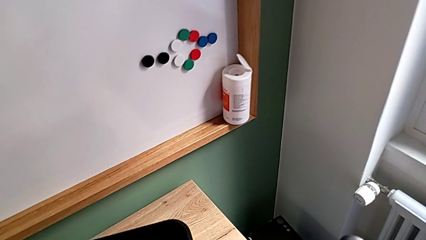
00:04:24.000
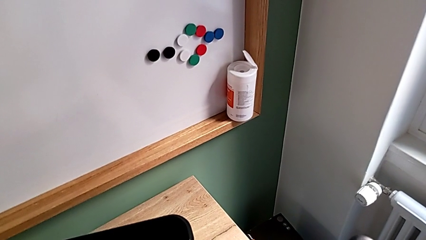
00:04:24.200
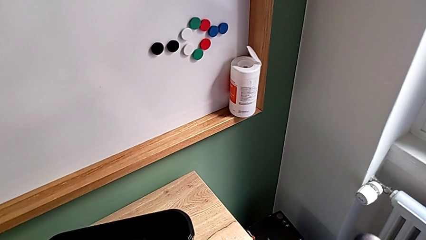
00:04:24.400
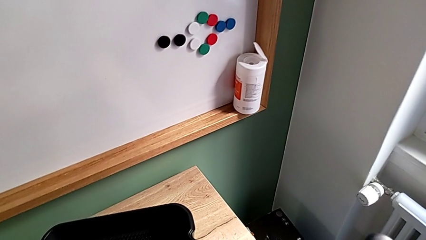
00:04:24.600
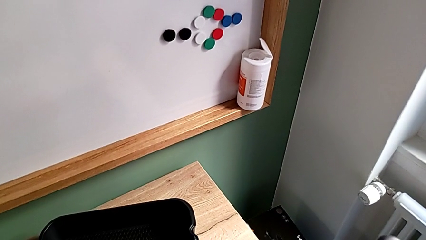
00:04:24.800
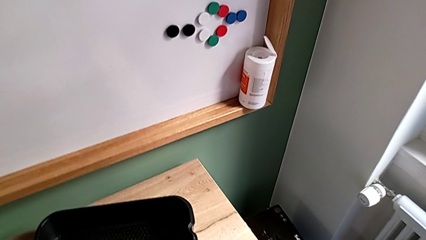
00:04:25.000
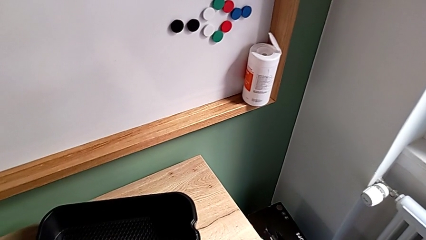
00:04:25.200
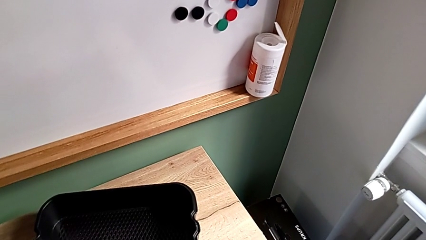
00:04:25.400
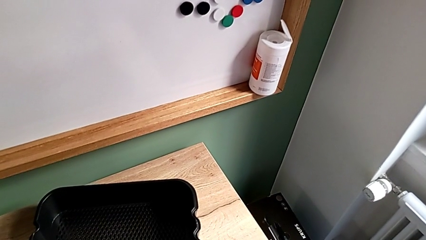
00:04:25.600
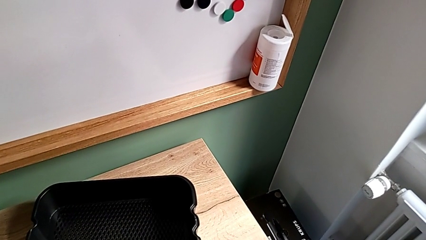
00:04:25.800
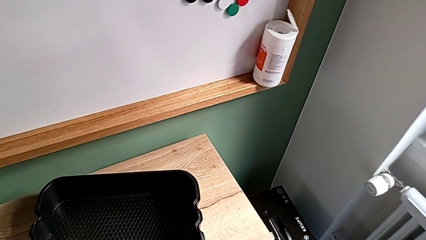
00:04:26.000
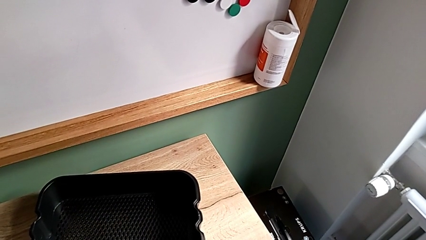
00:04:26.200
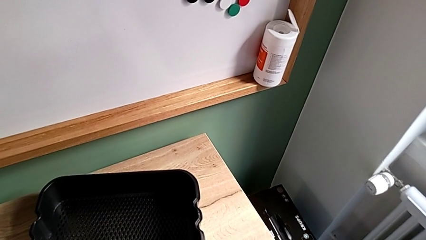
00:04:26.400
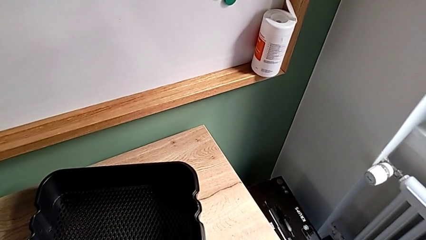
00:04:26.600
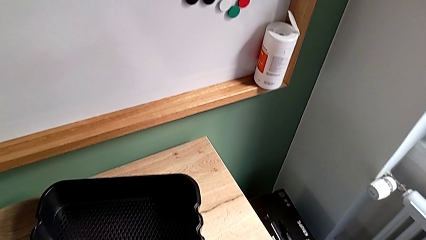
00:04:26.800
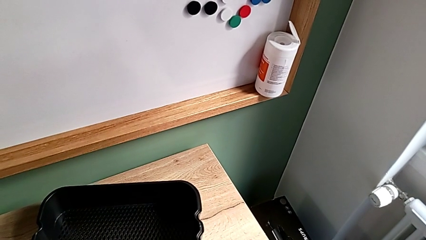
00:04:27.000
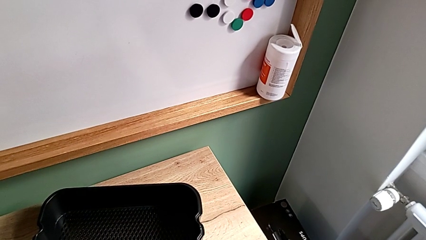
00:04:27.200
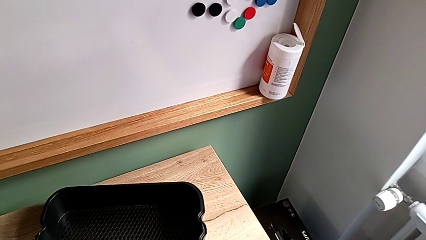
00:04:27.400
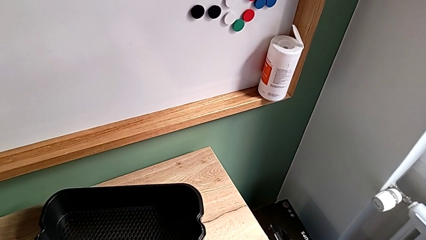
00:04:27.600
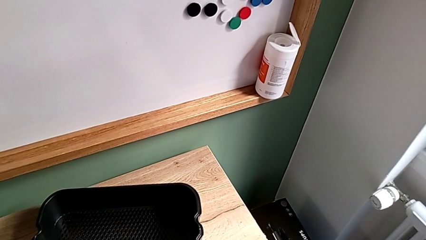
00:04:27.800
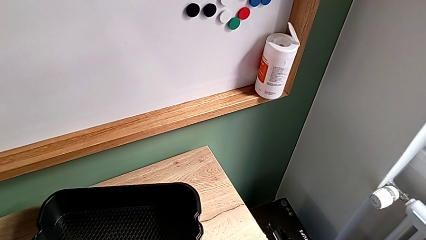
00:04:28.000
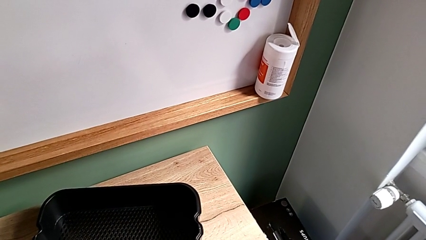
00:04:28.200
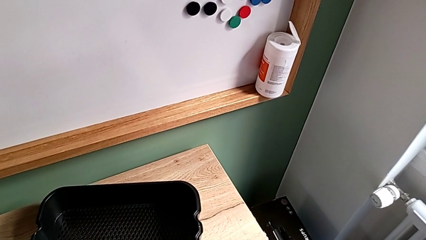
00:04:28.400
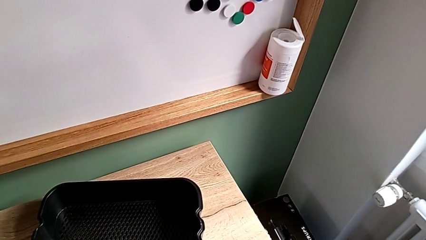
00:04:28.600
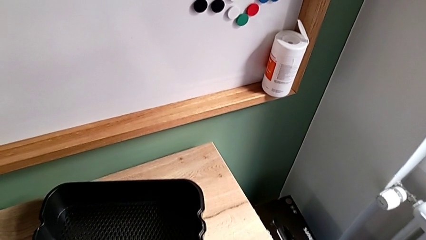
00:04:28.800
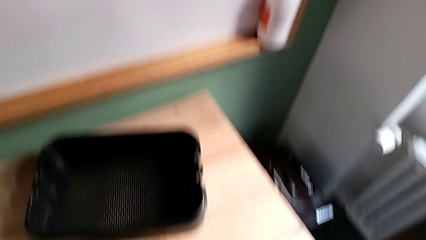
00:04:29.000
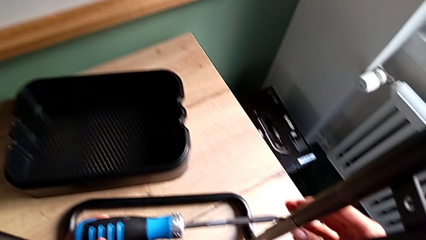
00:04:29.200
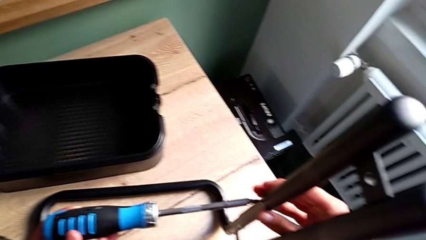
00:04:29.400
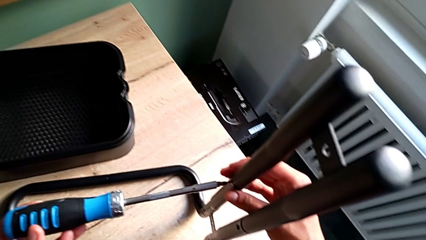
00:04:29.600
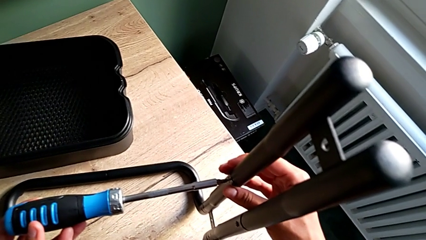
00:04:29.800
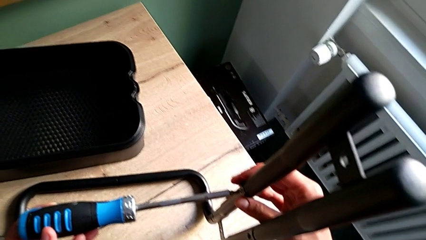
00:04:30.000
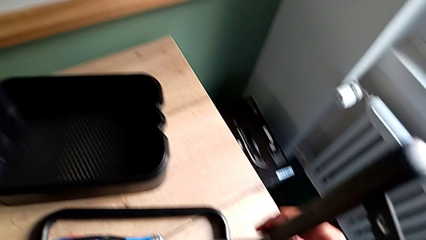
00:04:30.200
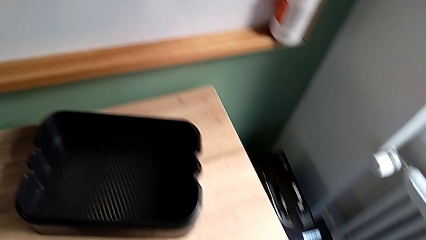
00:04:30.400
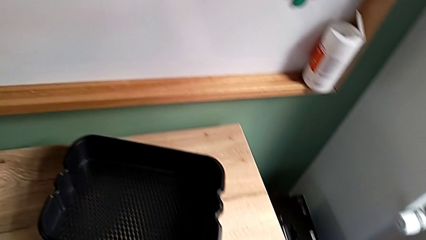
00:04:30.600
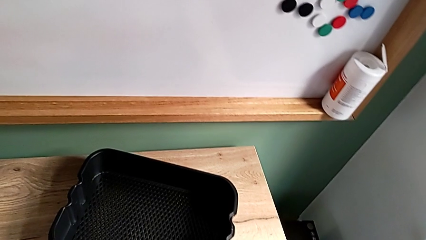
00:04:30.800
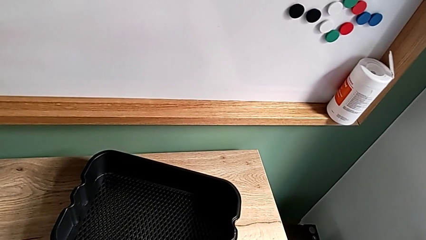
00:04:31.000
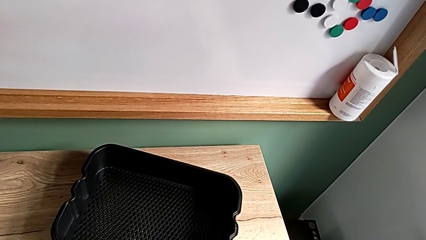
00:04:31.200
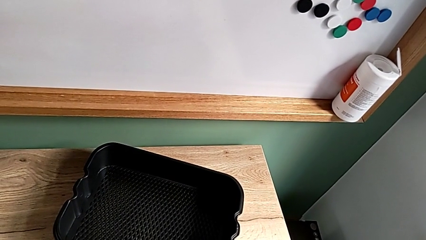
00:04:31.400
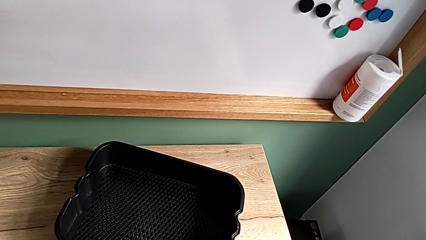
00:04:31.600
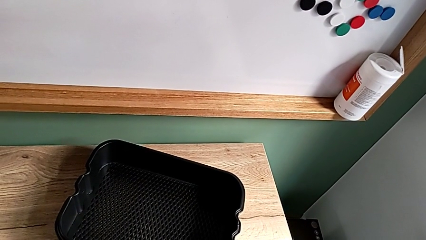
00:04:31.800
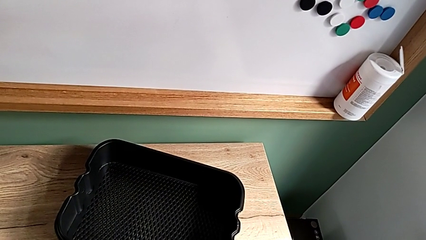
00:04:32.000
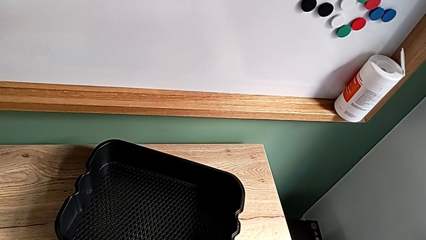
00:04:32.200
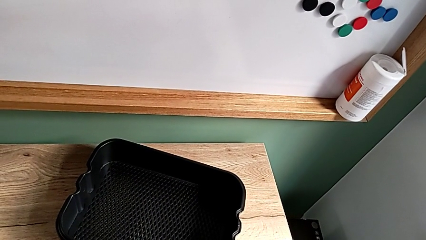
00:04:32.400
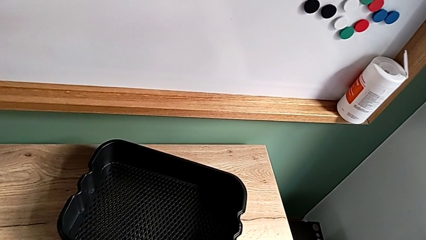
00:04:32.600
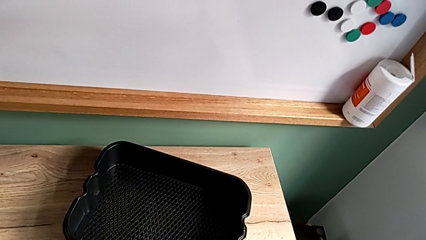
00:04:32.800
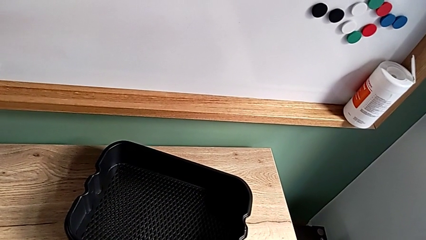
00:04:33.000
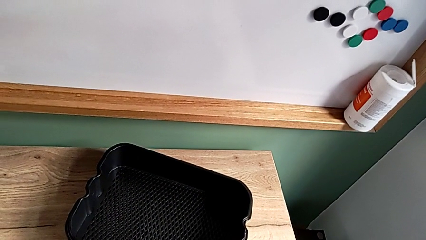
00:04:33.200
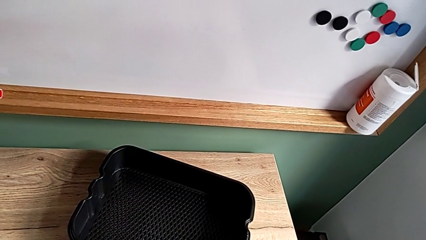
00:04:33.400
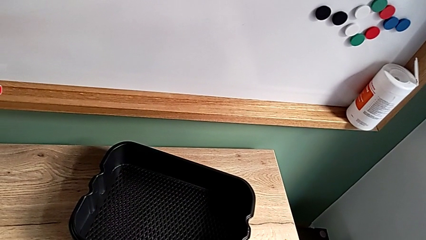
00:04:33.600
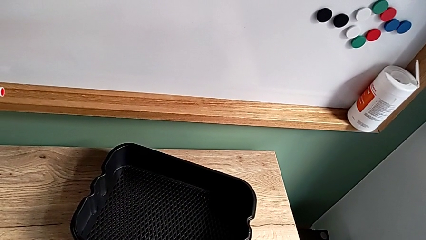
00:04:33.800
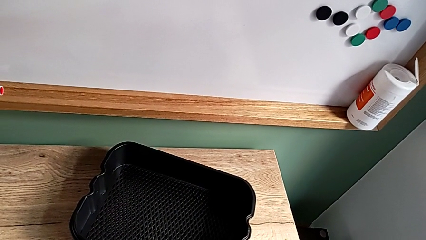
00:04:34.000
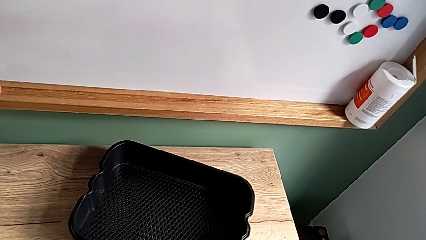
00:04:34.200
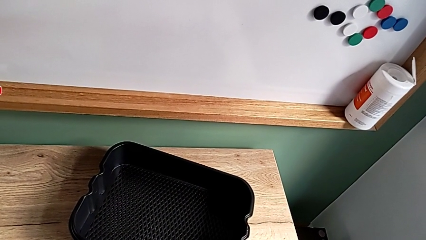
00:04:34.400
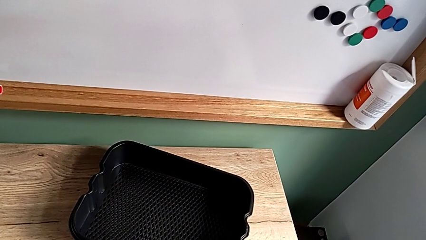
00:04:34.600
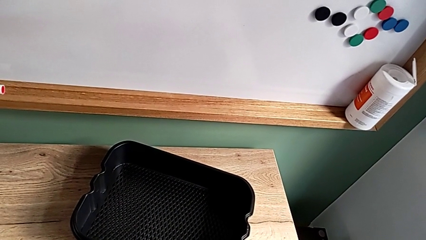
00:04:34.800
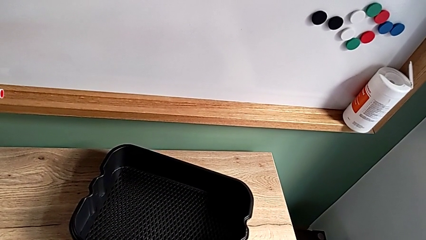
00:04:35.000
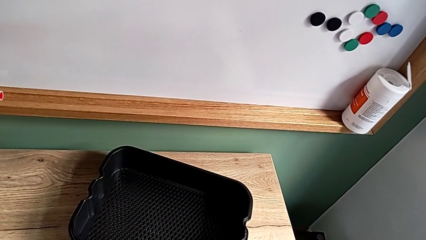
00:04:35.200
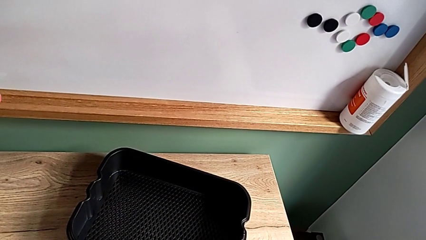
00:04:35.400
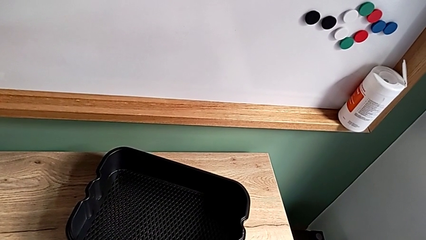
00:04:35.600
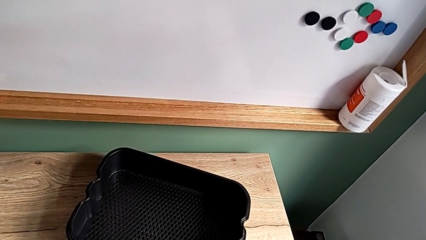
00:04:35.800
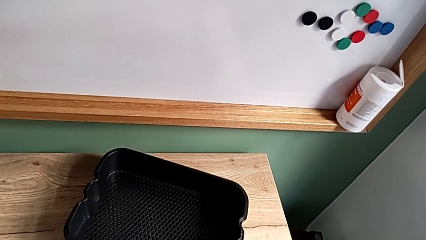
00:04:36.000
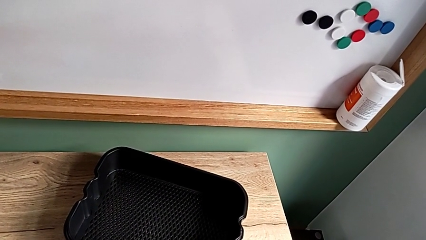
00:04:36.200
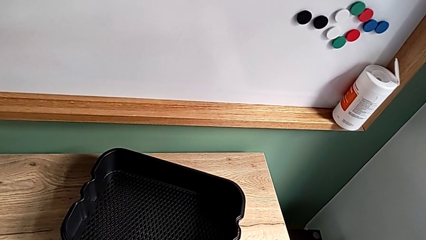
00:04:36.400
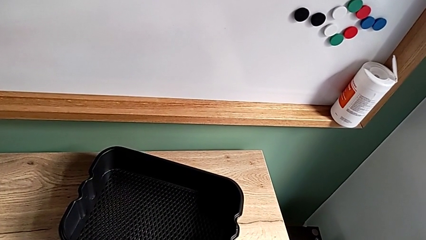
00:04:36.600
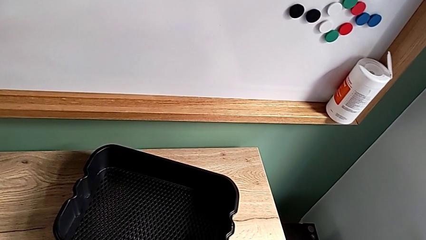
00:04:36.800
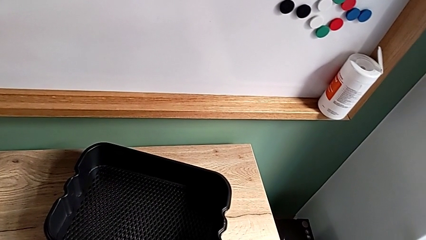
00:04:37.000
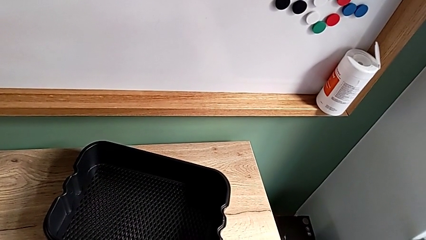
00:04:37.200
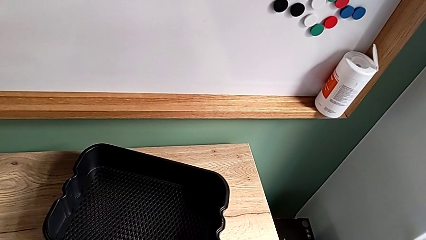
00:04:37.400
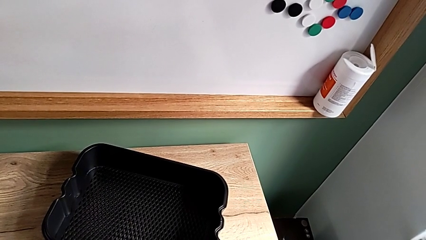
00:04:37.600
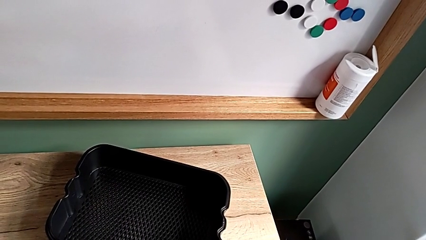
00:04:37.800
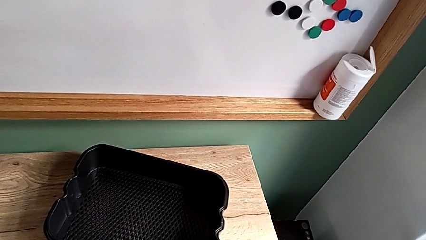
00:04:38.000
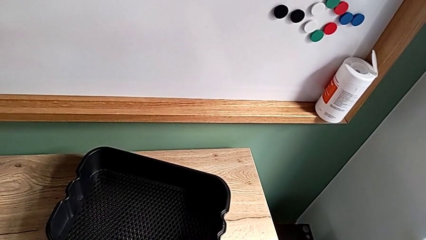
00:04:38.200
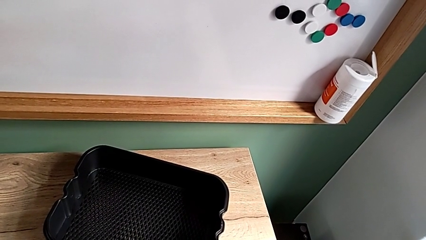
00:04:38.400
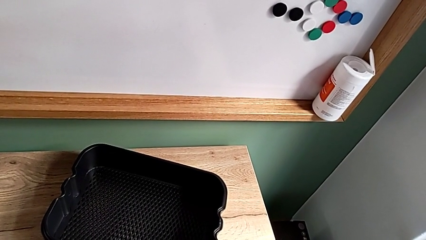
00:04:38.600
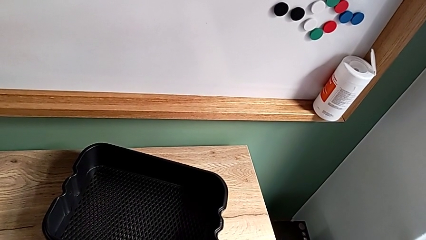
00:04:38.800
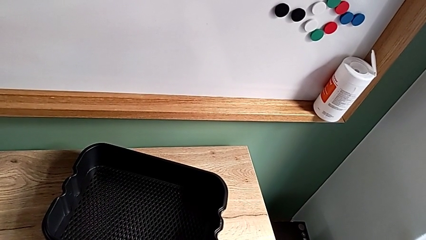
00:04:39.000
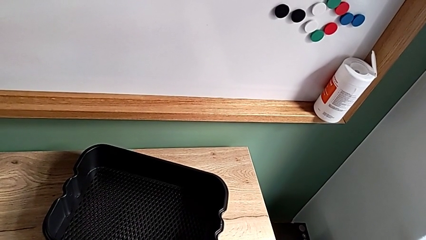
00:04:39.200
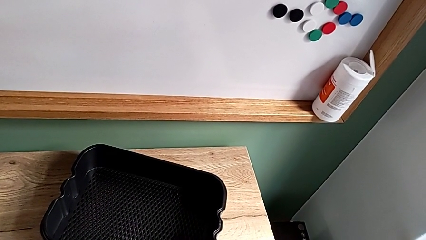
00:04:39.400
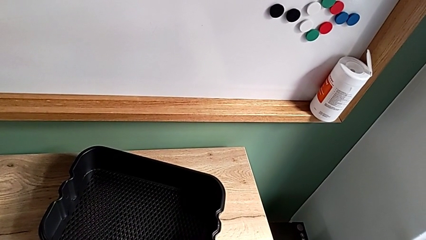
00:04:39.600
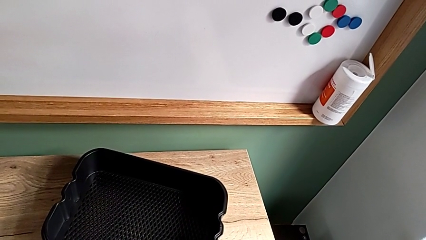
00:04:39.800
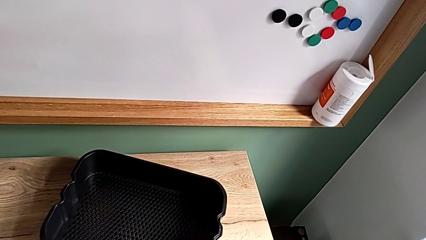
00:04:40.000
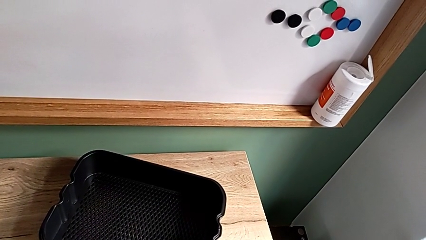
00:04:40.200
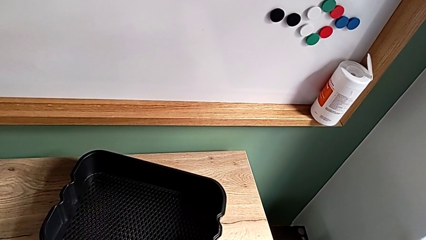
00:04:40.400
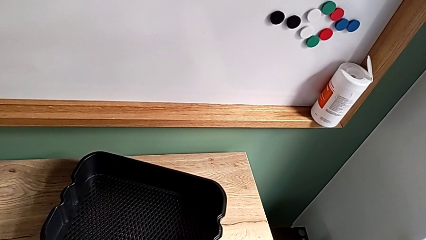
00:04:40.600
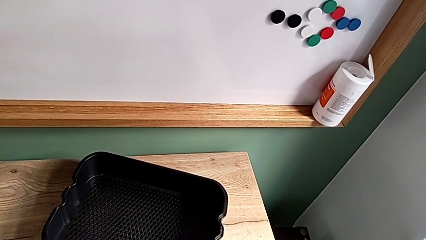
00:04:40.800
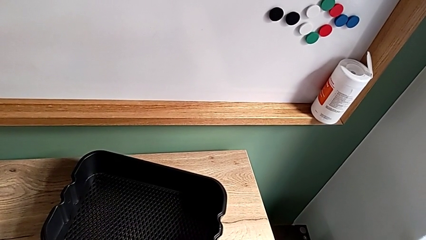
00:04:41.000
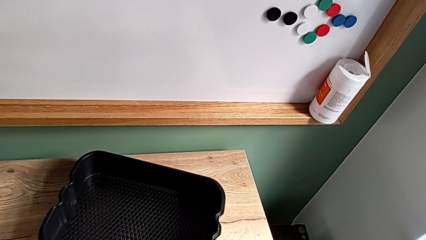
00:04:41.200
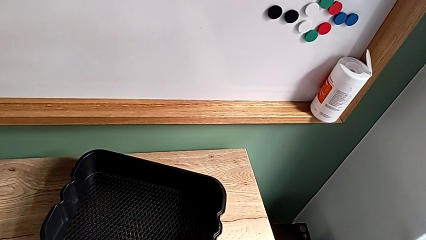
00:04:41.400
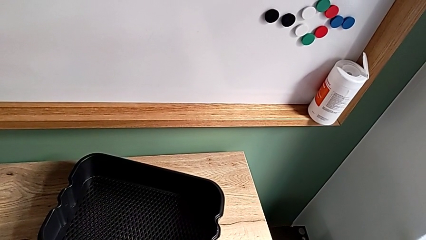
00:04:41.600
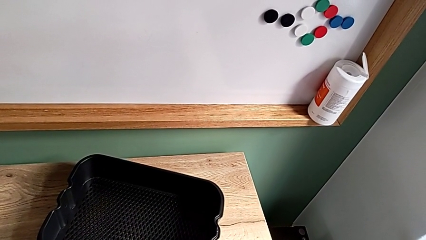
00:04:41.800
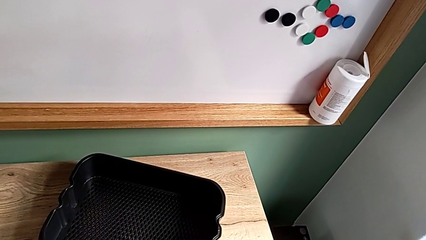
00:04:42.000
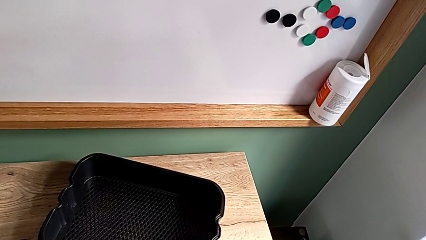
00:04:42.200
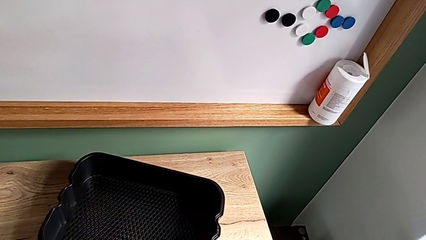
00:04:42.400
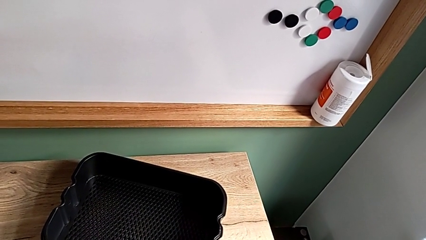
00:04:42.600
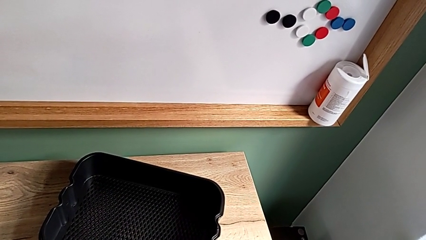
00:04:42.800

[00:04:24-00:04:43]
The camera wearer is disassembling the side bars. They unscrew the sixth screw.
